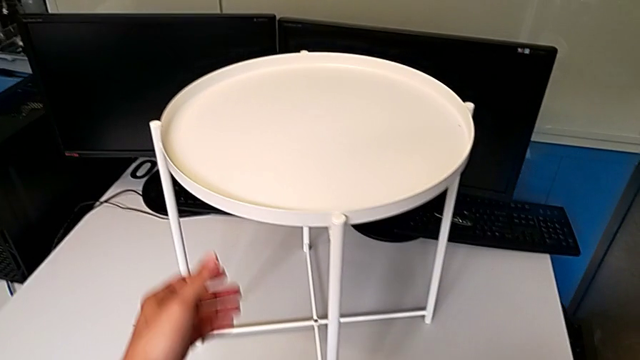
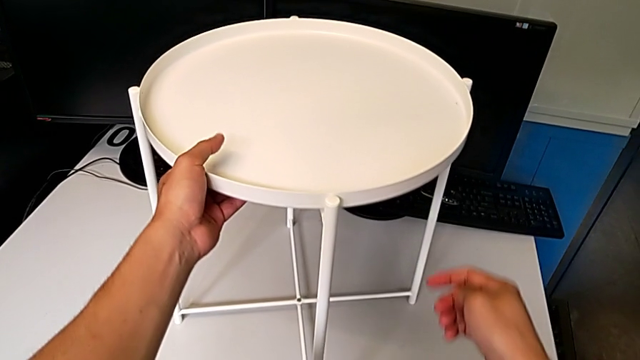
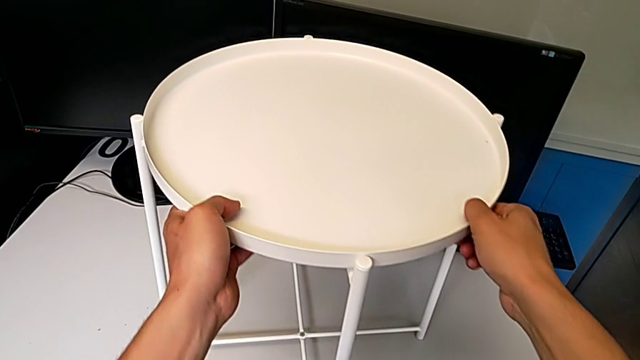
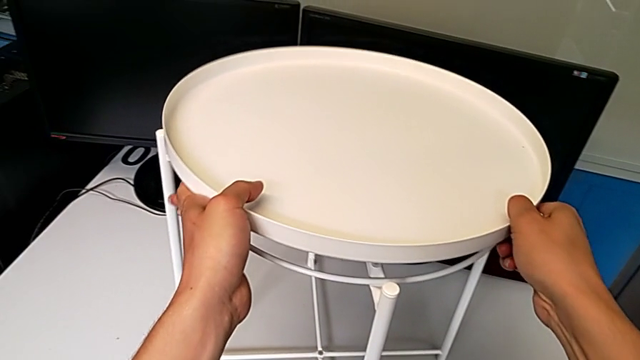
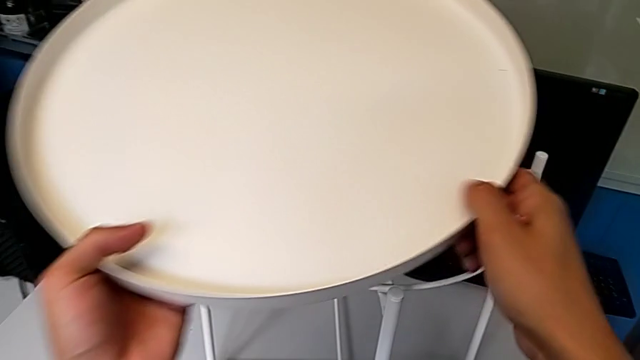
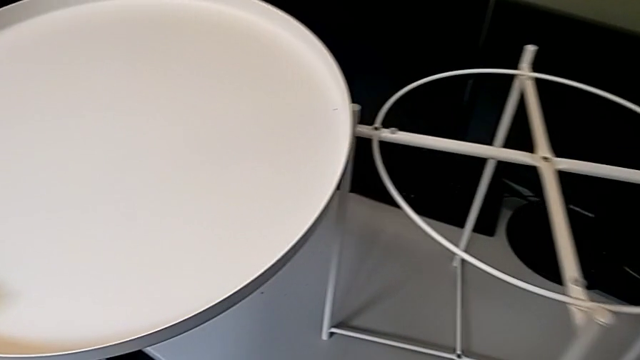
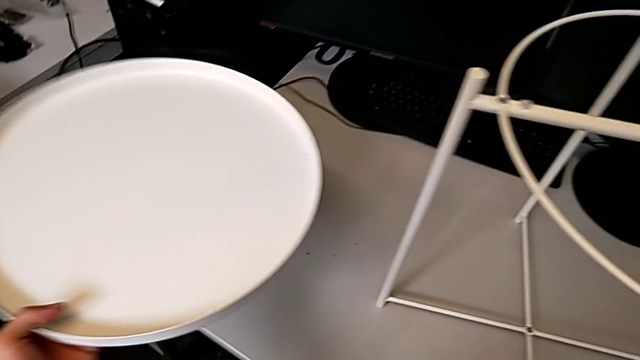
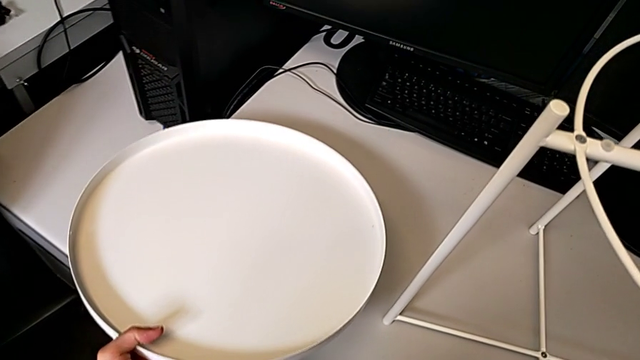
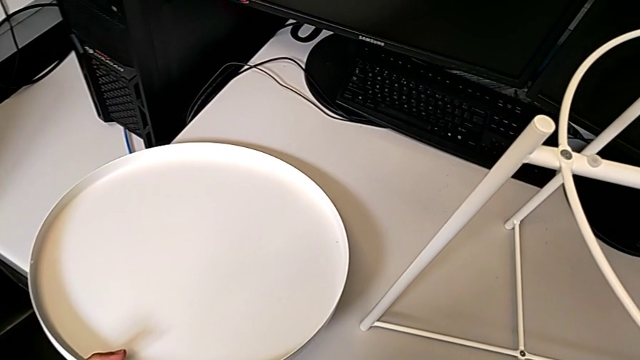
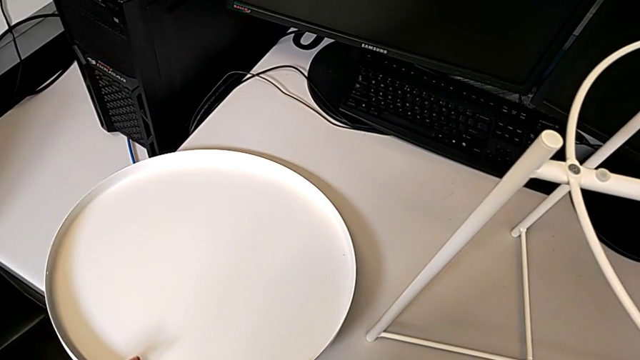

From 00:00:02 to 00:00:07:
The camera wearer removes the tray. They approach the top tray table, grab the top tray, disassemble it and place it.

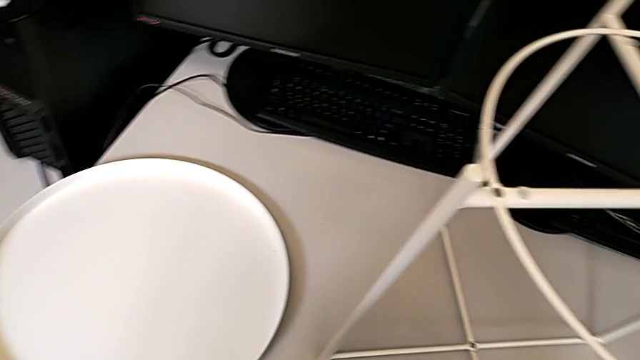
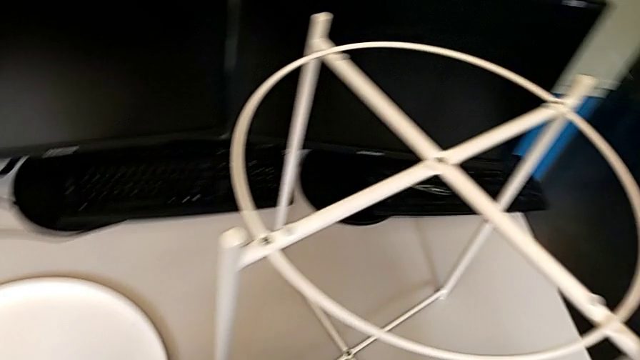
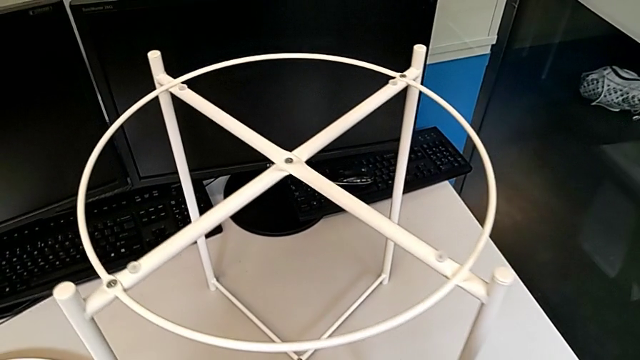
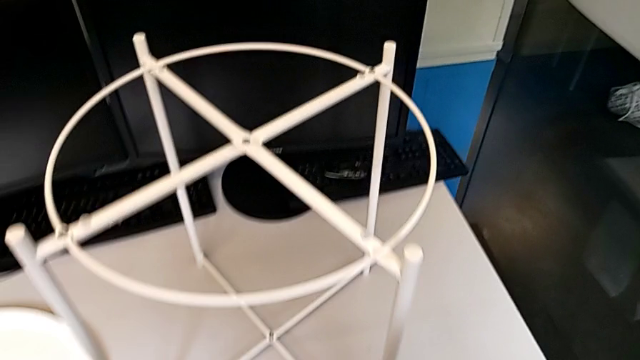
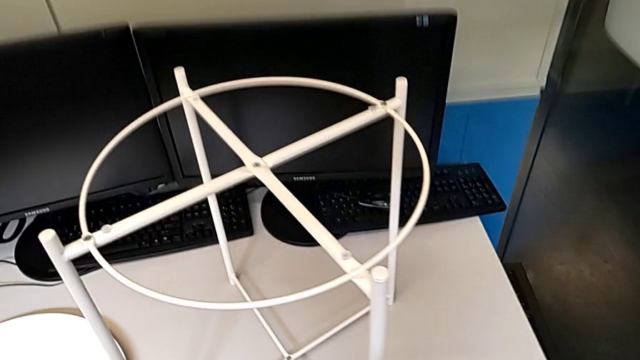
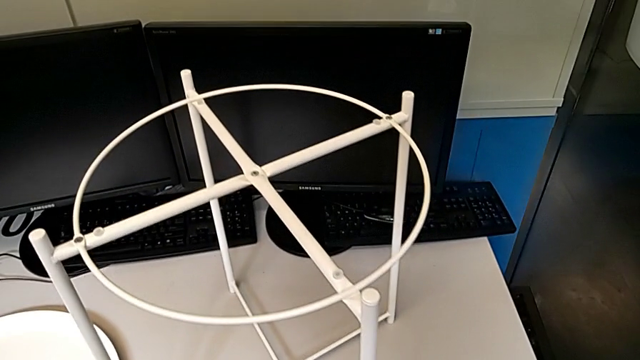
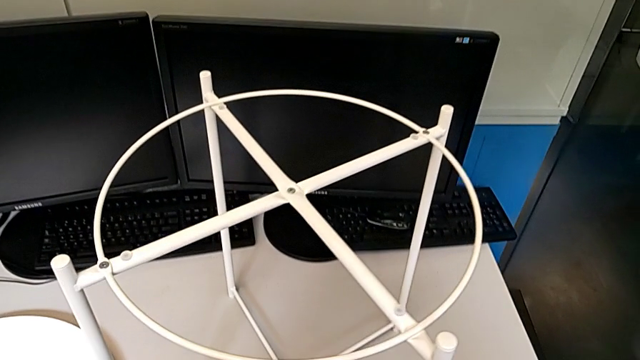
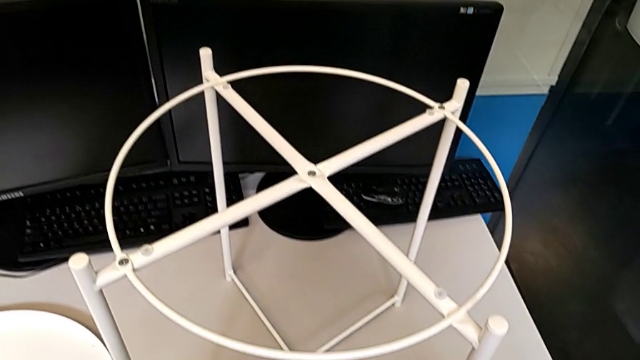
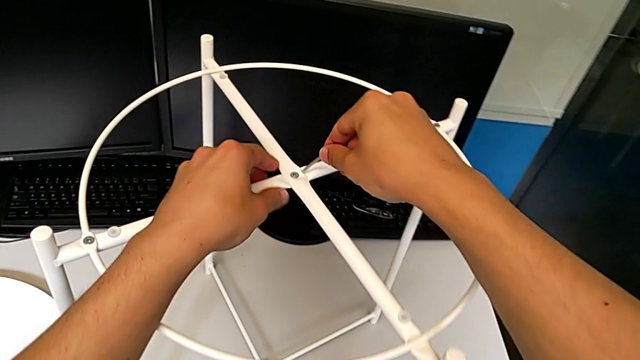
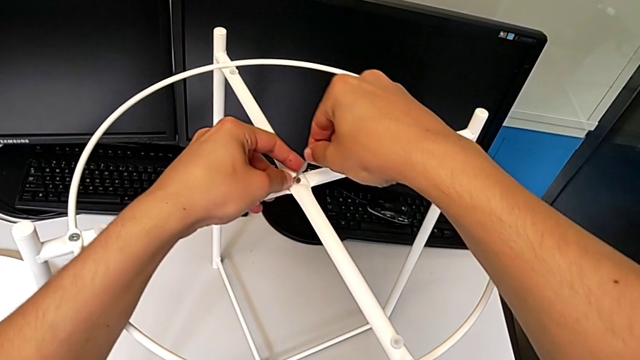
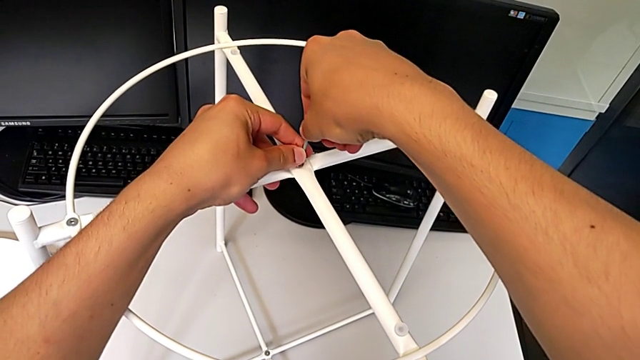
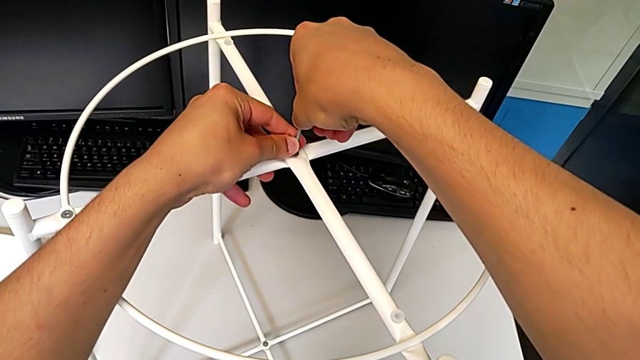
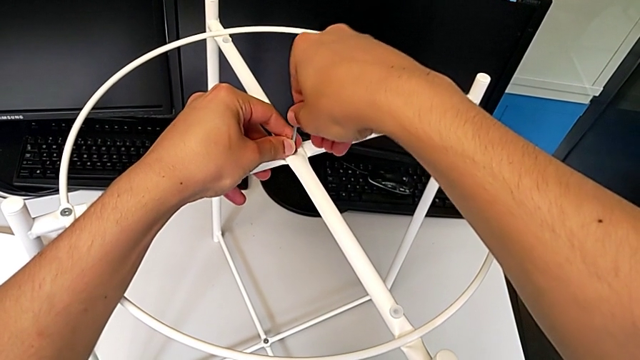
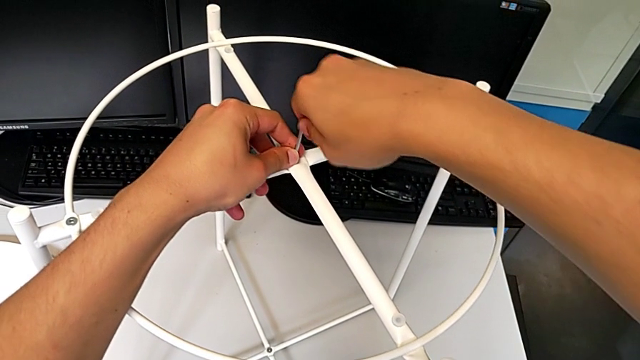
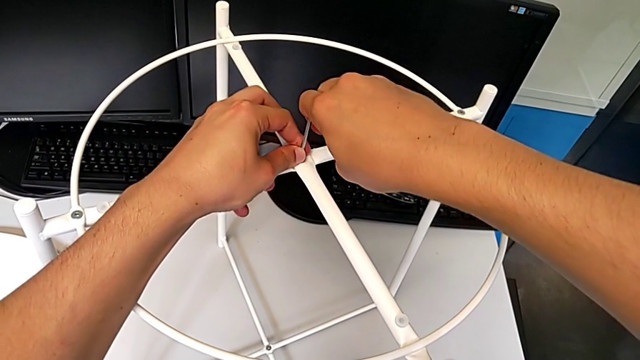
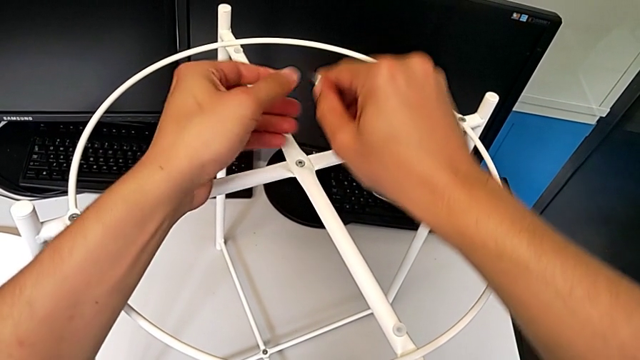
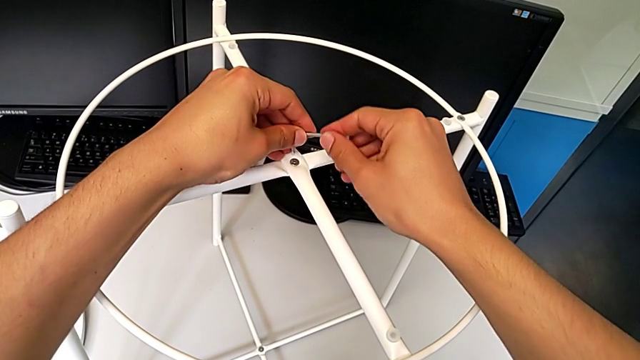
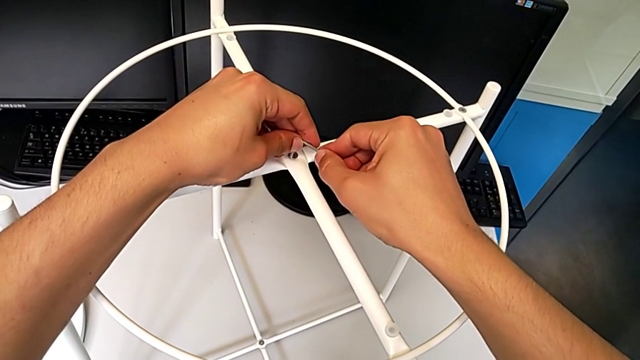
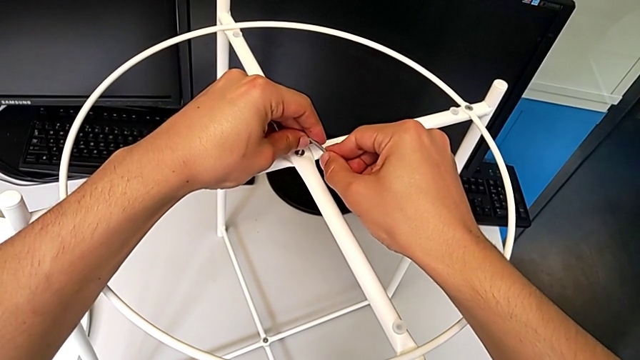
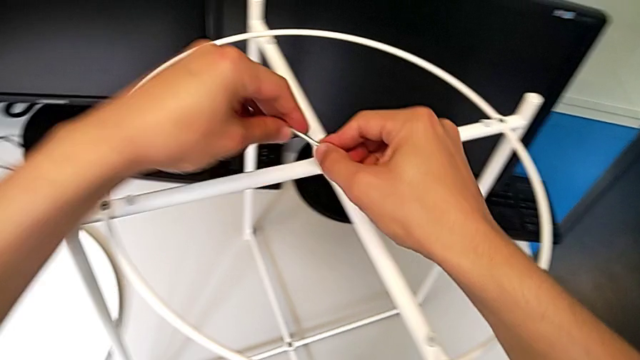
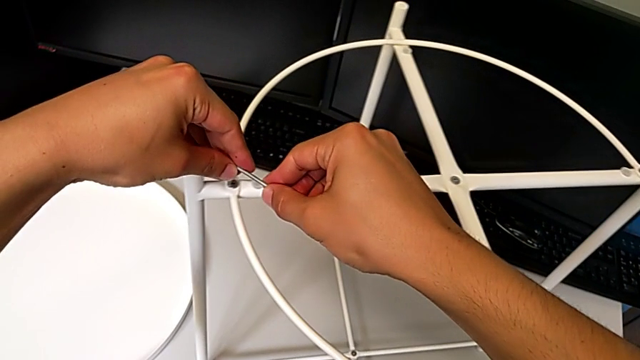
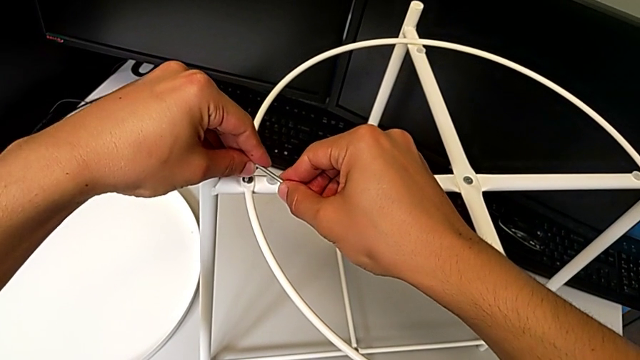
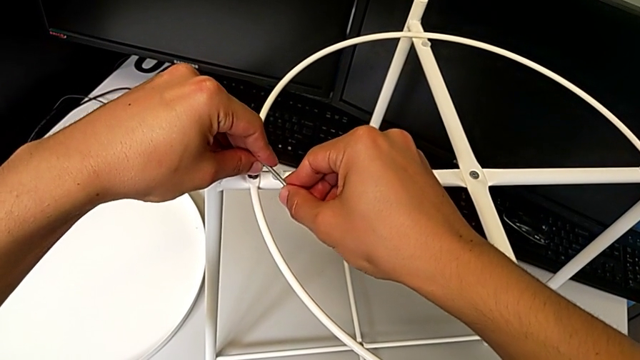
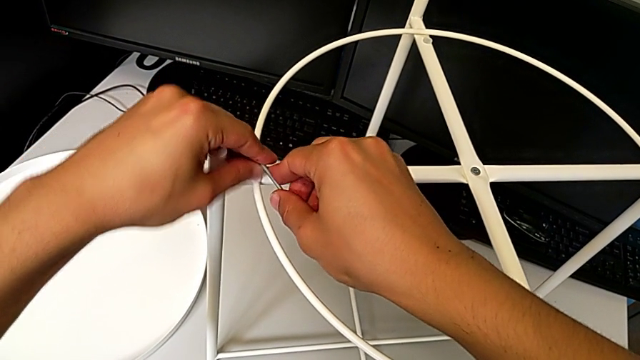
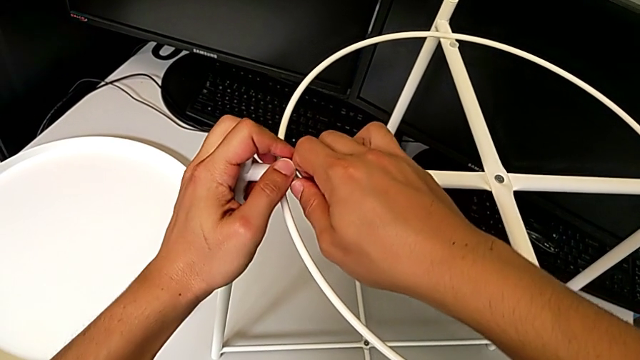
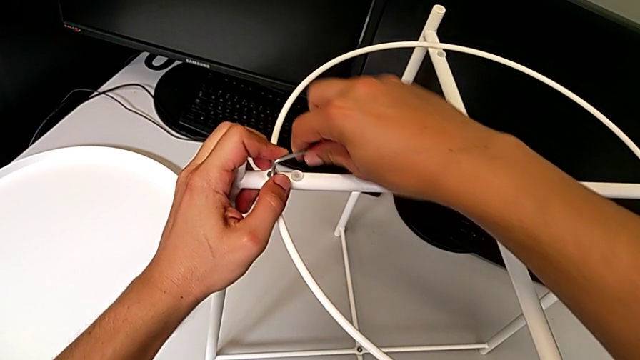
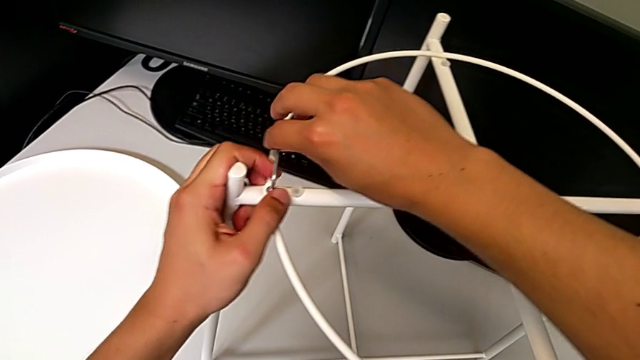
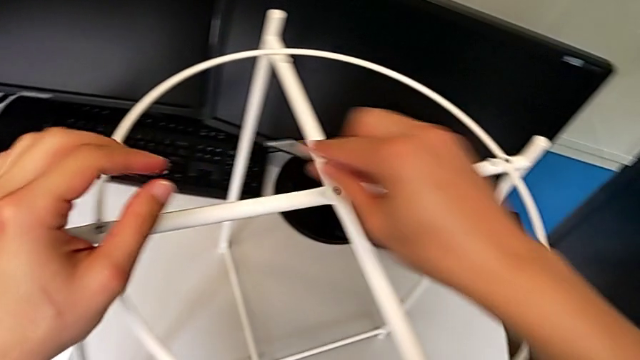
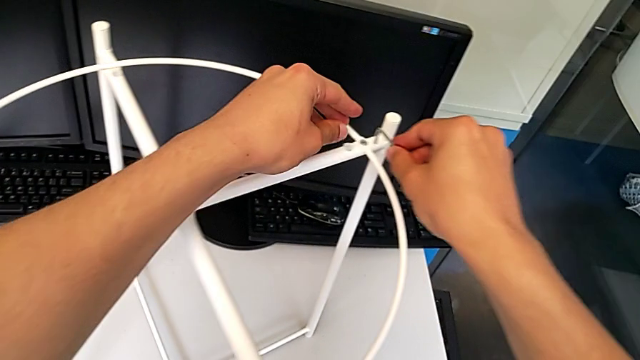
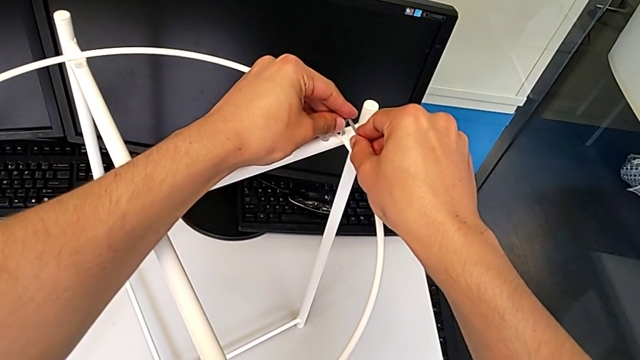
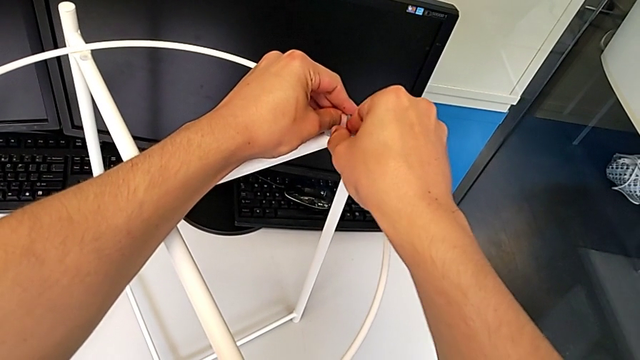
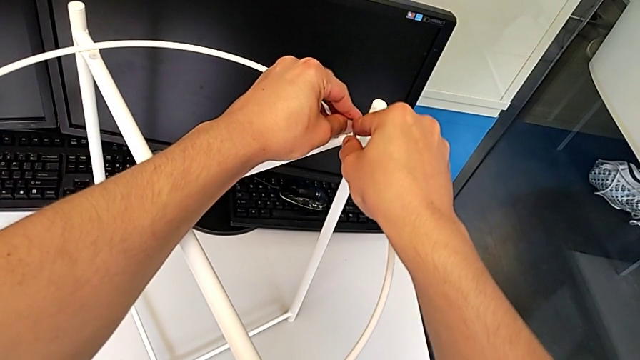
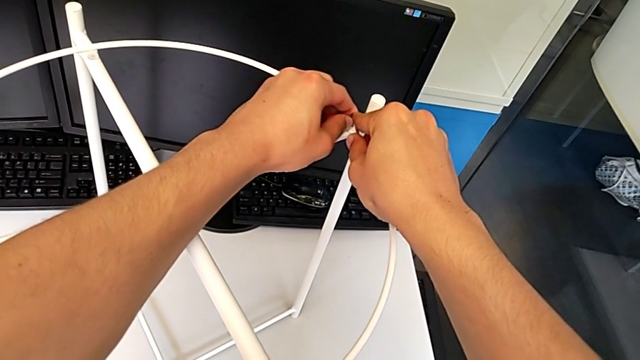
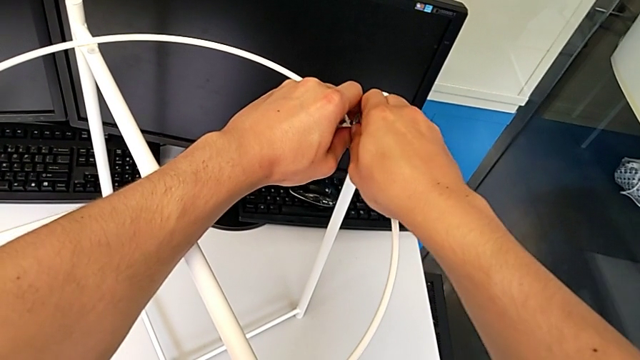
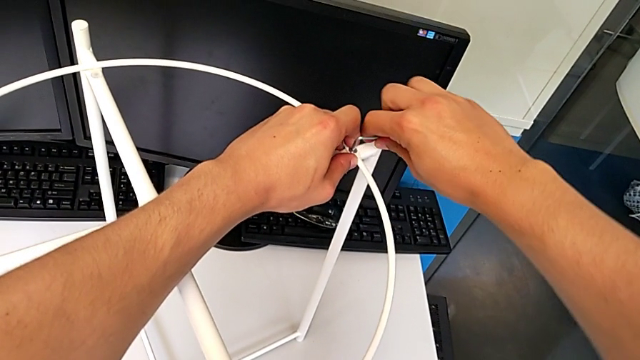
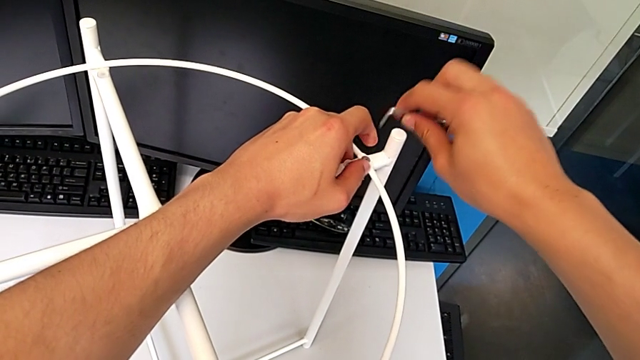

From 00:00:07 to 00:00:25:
The camera wearer is disassembling the circle. They approach the tray table, approach the hex socket head, insert the Allen wrench, withdraw it, rotate it, wrongly insert it, withdraw it, insert it, unscrew the hex socket head, withdraw the Allen wrench, approach the circle, insert the Allen wrench, unscrew the hex socket head, withdraw the Allen wrench with the right hand and rotate it with the right hand.
